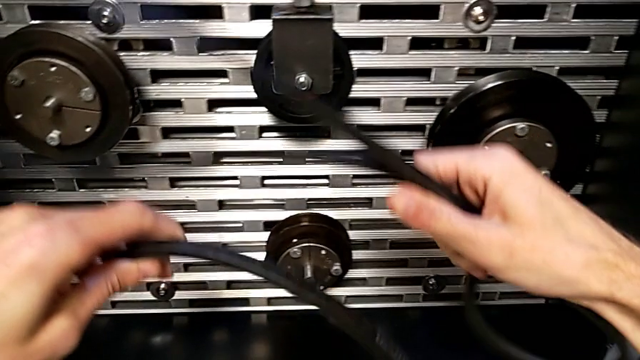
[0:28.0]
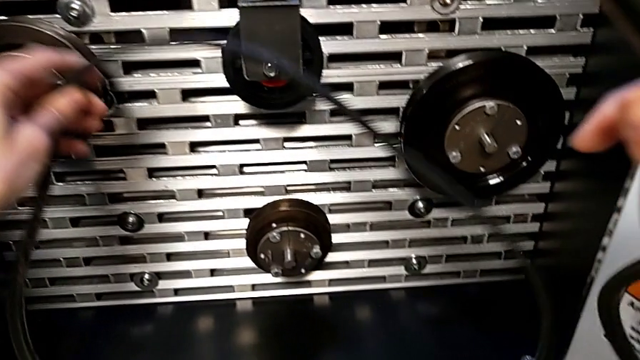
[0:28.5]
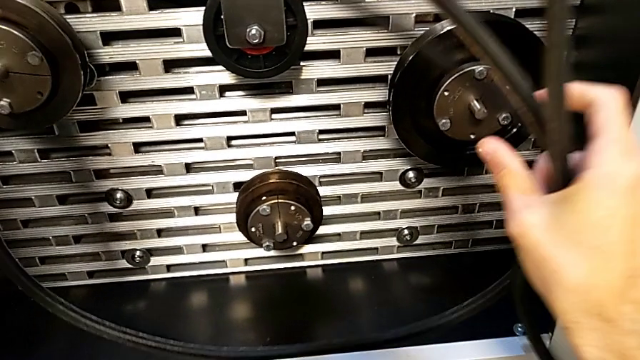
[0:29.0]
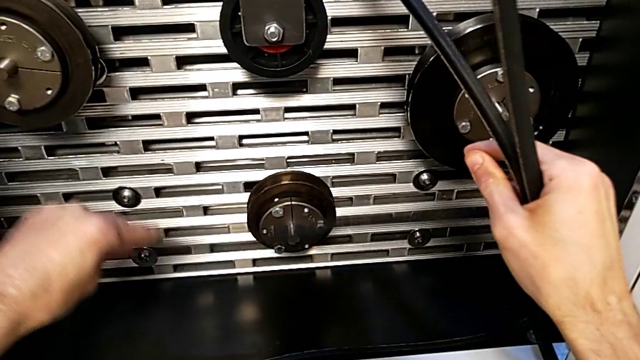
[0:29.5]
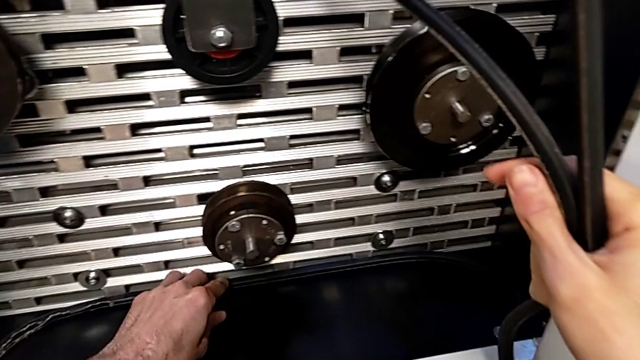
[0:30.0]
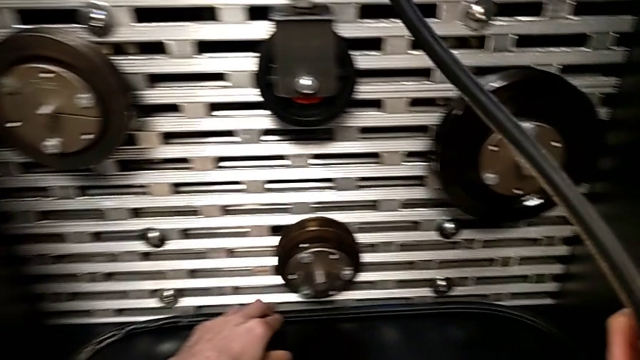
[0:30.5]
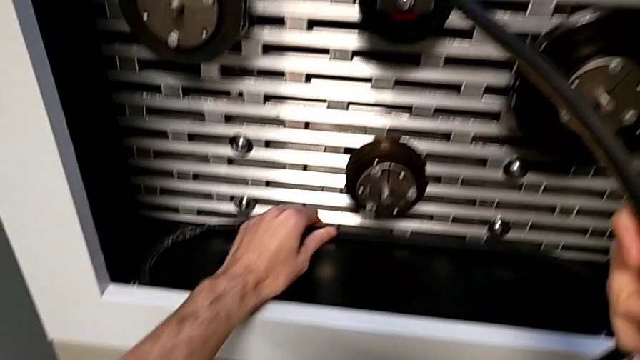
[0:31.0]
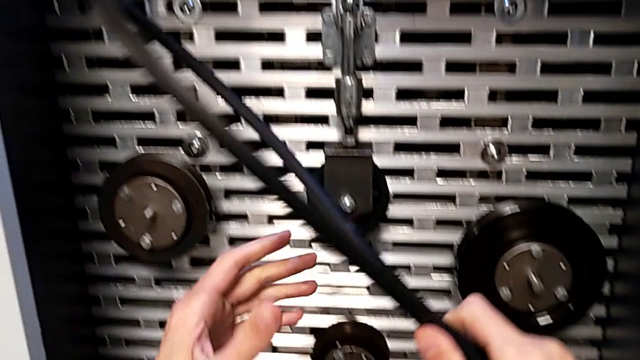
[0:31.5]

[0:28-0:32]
The camera wearer is putting the old belt down. They place the belt and begin to hold the new belt.

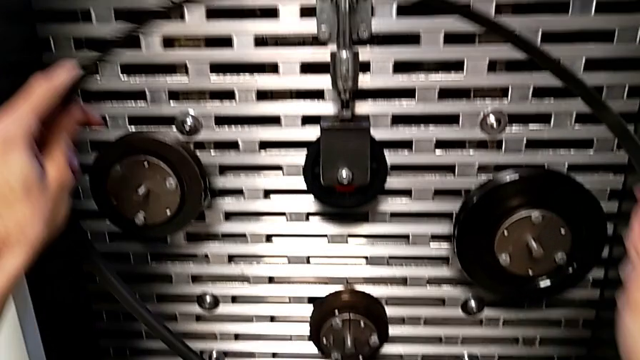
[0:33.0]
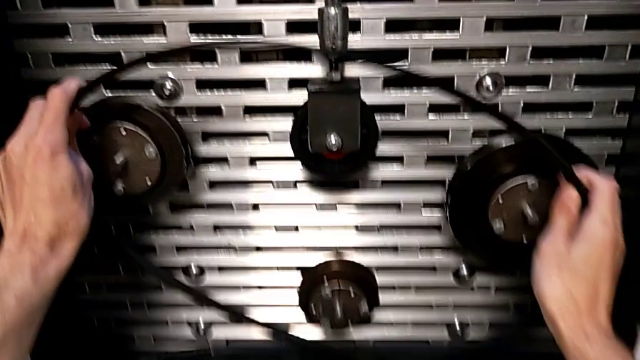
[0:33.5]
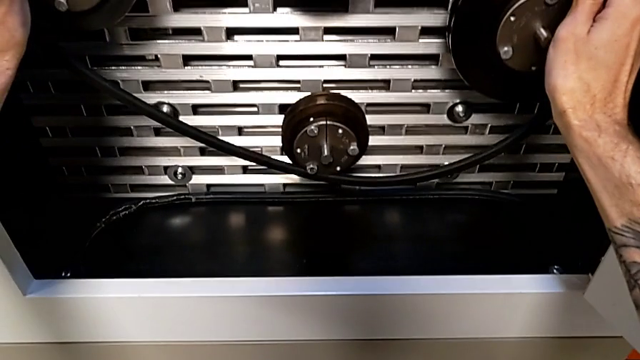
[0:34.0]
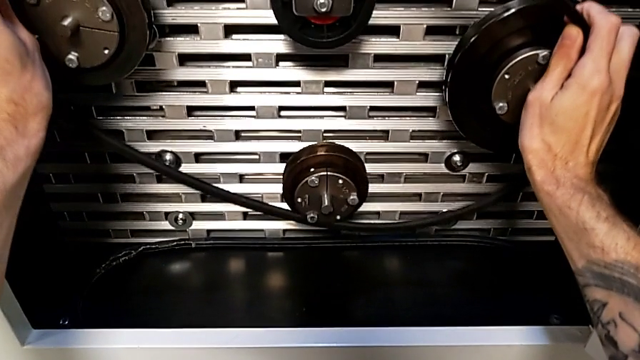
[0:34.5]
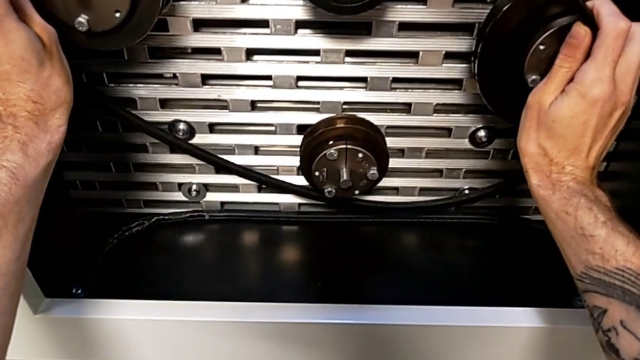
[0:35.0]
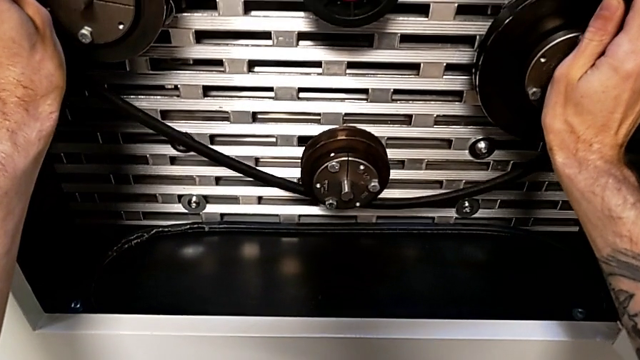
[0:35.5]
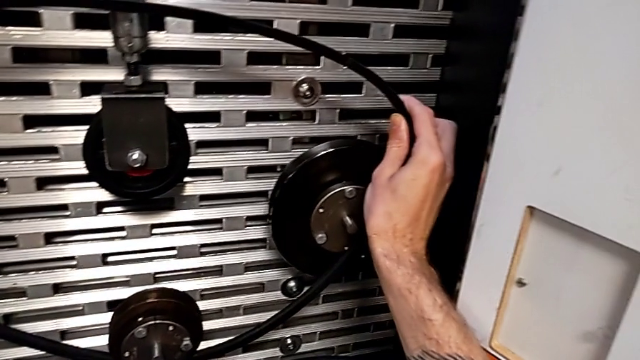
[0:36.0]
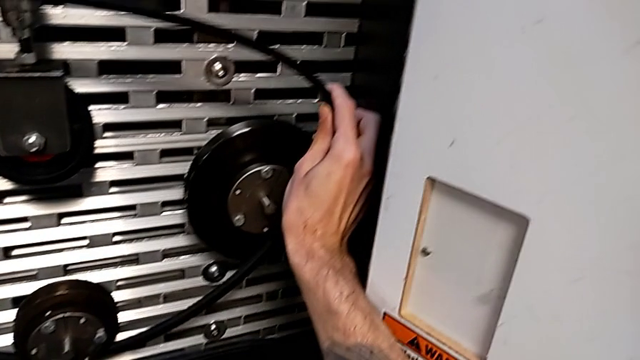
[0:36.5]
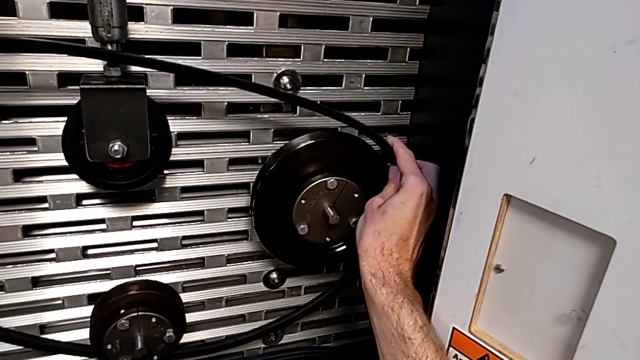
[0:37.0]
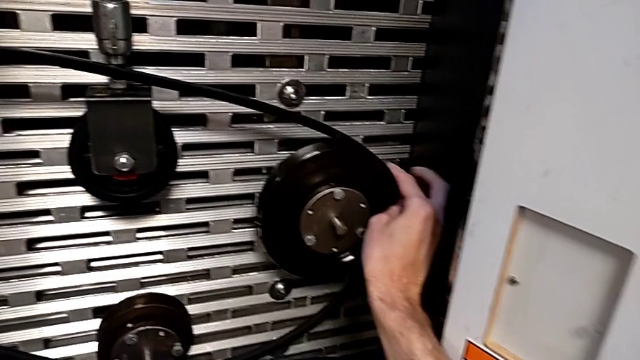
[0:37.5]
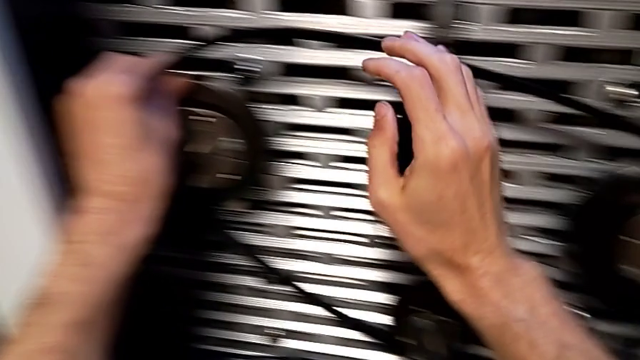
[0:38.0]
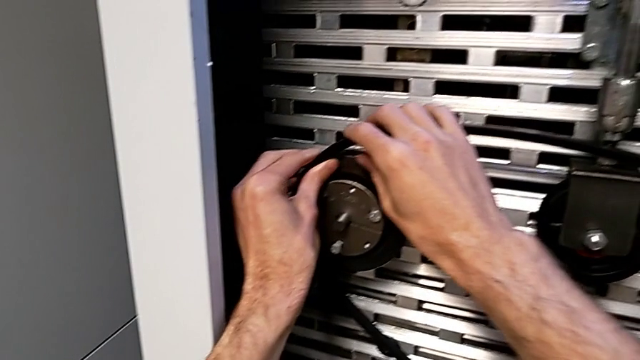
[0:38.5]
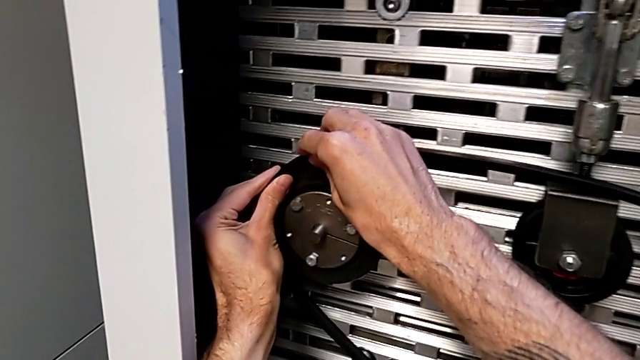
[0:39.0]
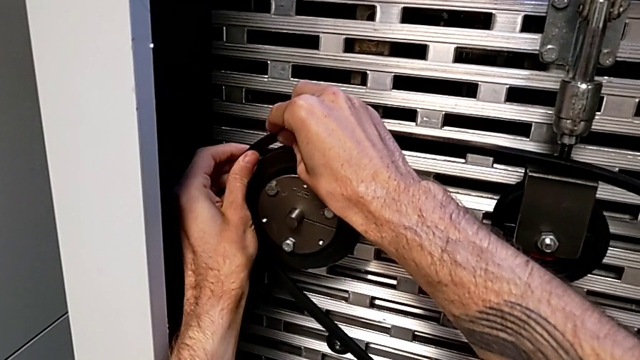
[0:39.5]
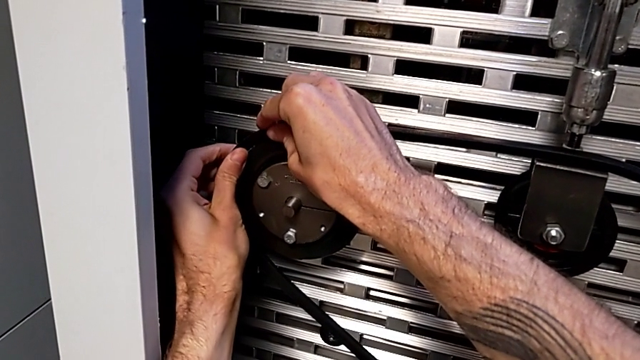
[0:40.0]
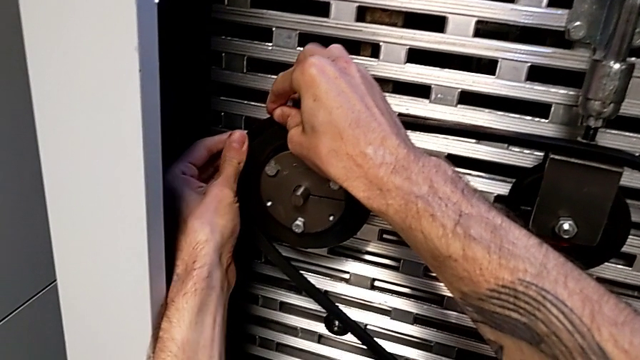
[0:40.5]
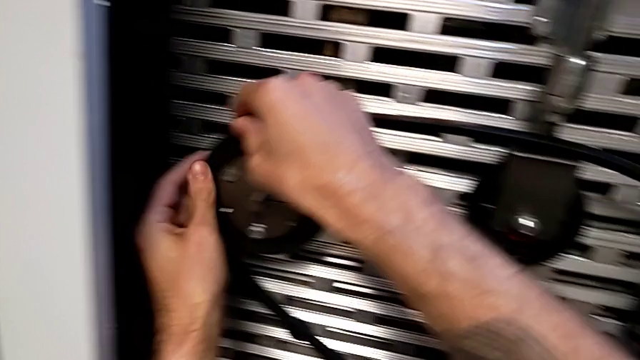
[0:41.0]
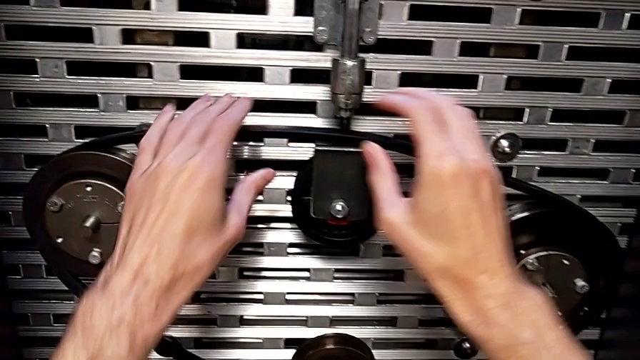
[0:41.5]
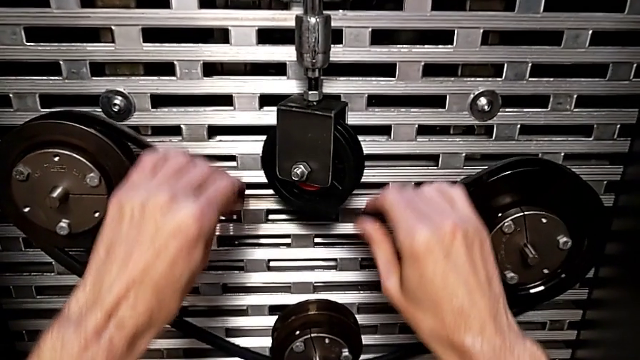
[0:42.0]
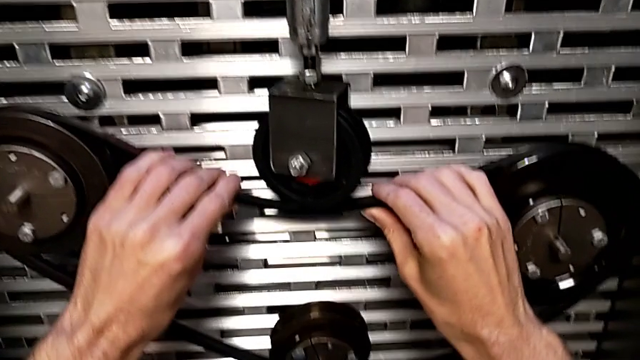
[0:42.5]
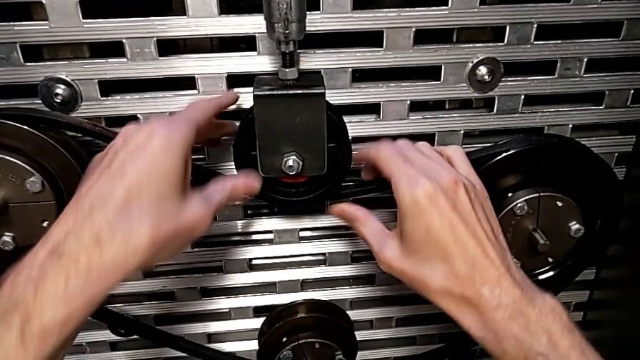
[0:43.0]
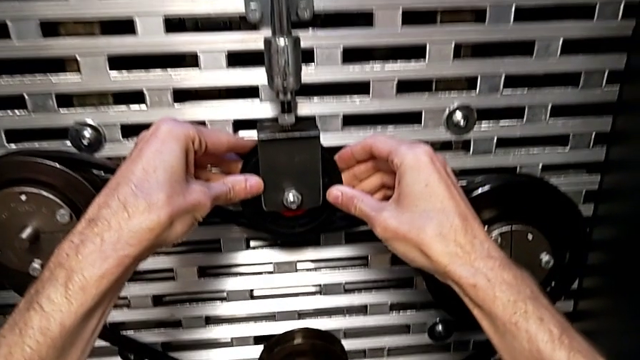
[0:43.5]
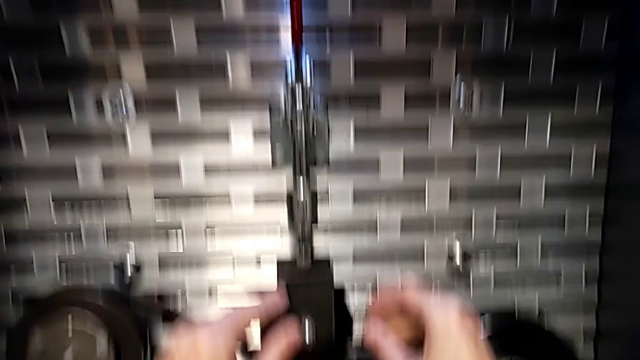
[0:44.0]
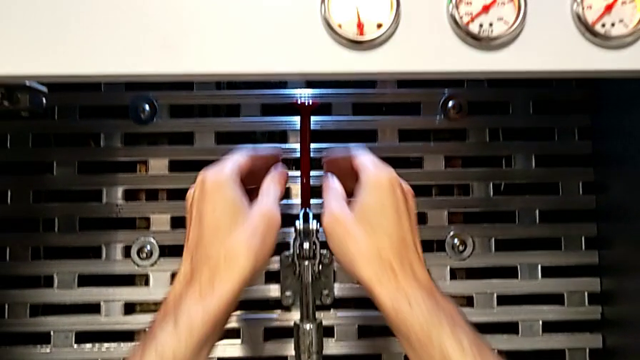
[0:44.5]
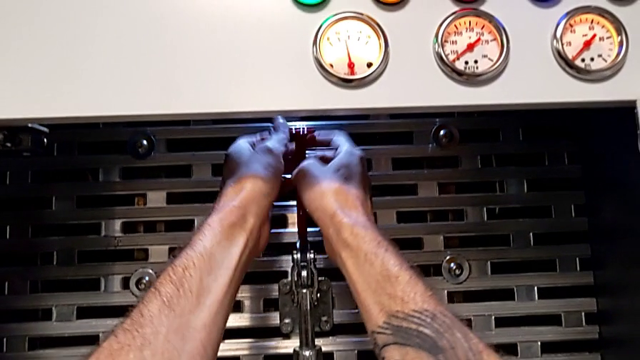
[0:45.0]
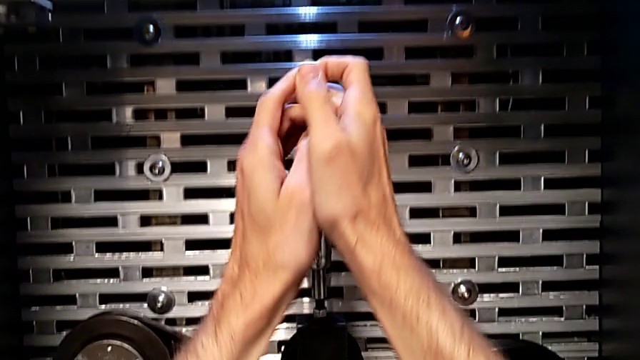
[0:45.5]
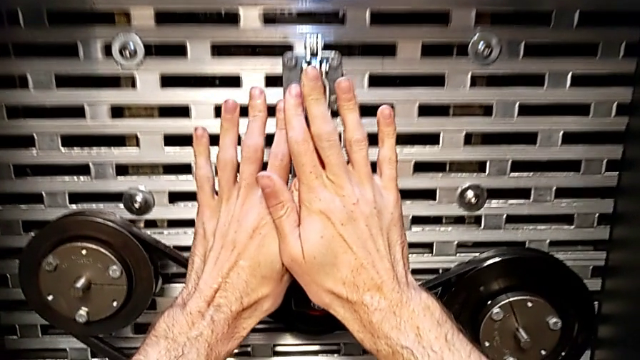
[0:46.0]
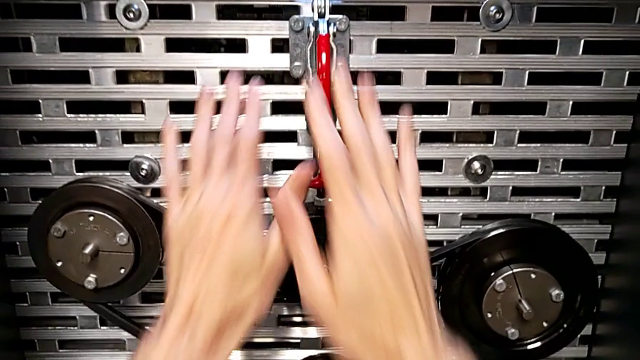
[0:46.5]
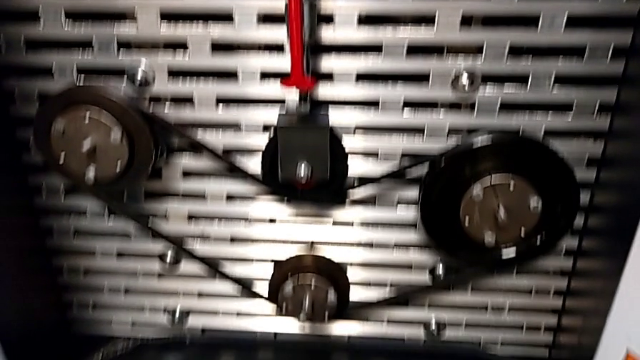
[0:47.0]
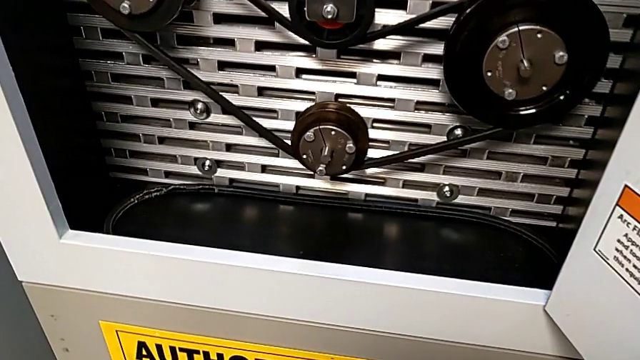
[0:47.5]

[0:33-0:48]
The camera wearer exchanges a damaged belt for a new one. They assemble the new belt, grab the red lever and push it.

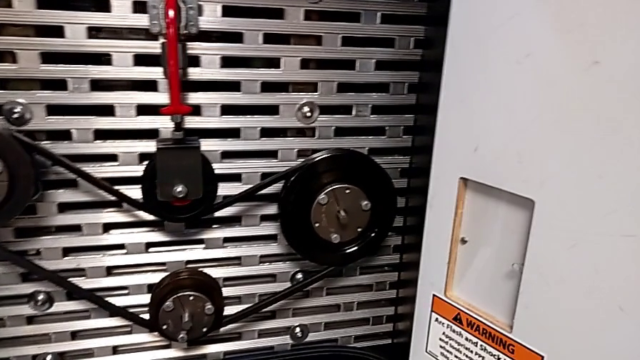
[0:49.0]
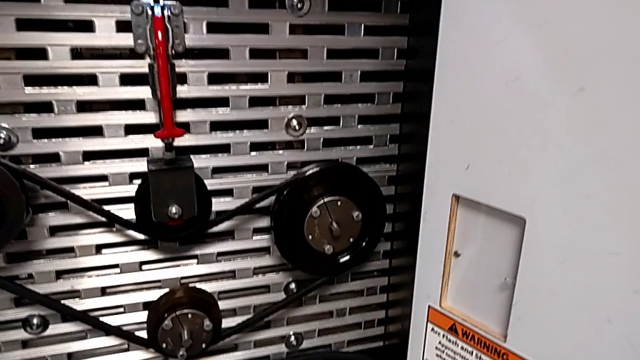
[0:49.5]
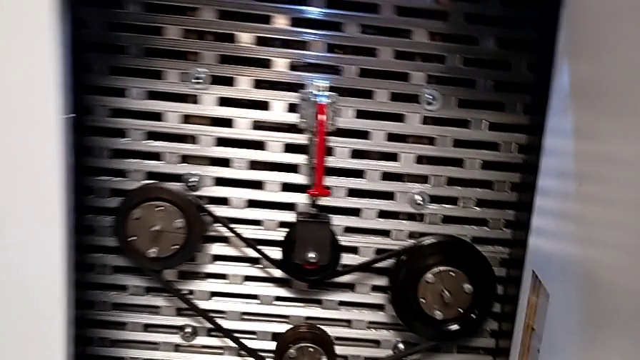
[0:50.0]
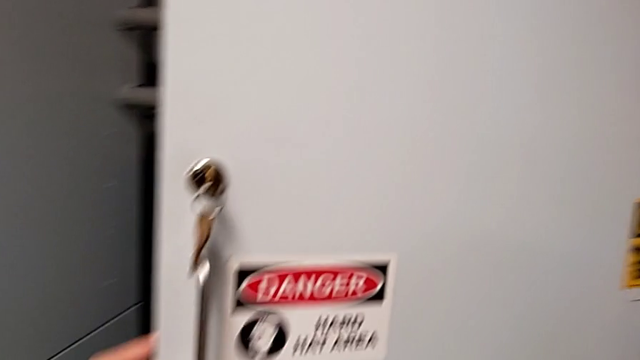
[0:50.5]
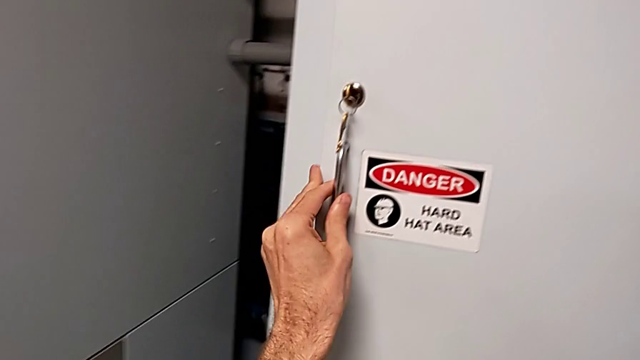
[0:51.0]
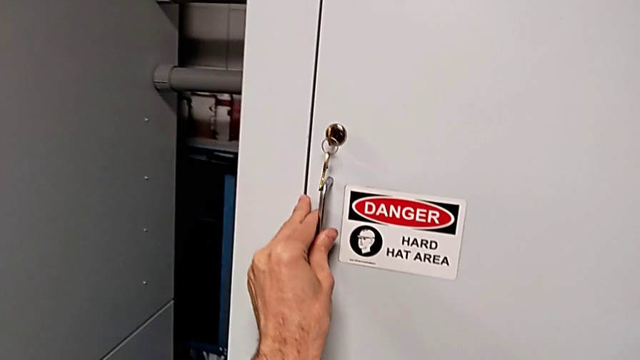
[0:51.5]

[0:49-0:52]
The camera wearer closes the front door. They close the front panel door.

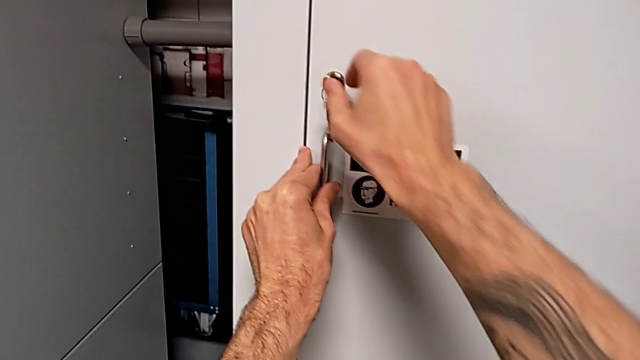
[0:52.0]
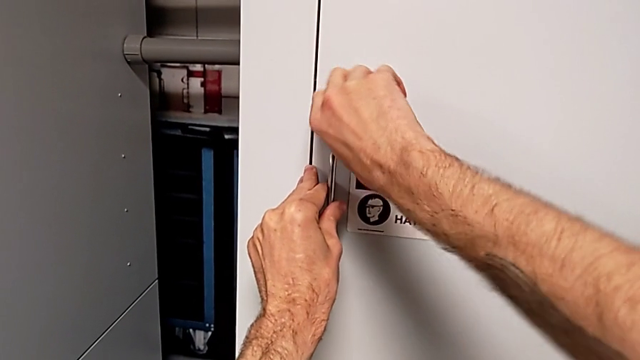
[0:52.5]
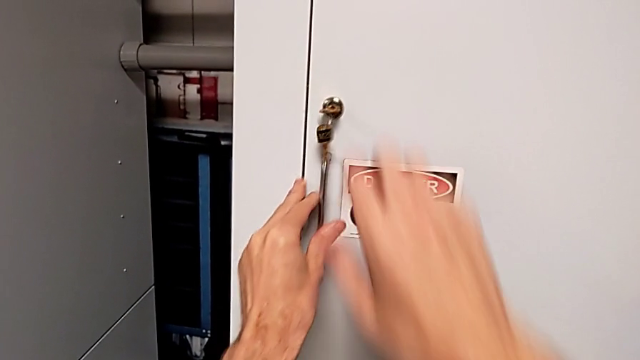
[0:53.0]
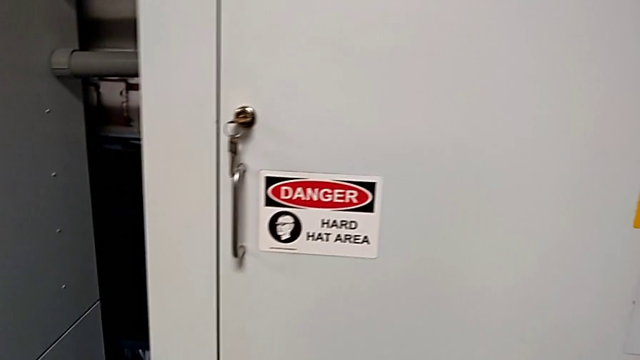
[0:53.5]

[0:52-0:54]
The camera wearer locks the front door. They lock the front panel door.
